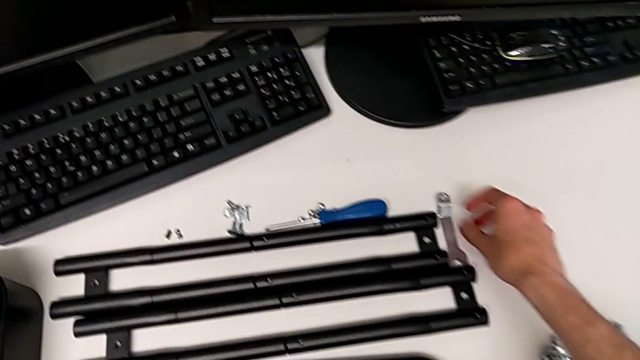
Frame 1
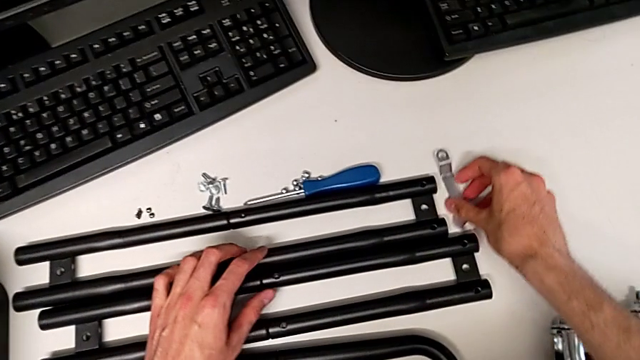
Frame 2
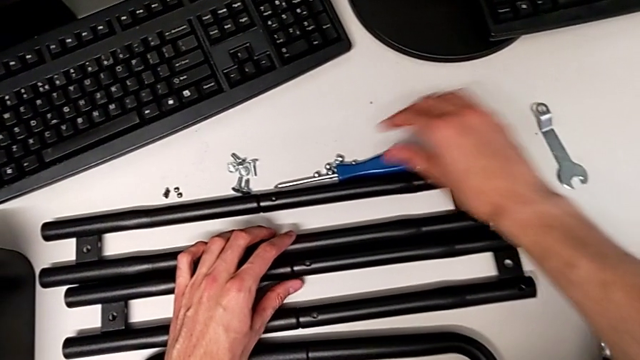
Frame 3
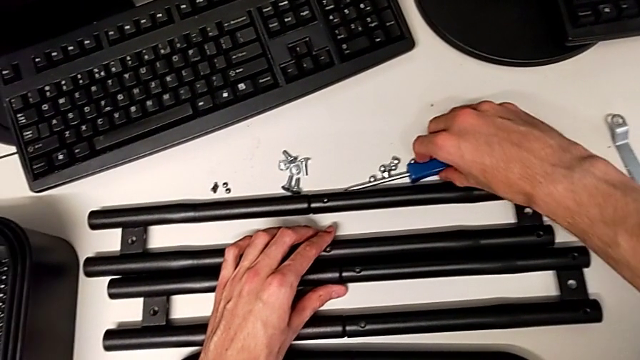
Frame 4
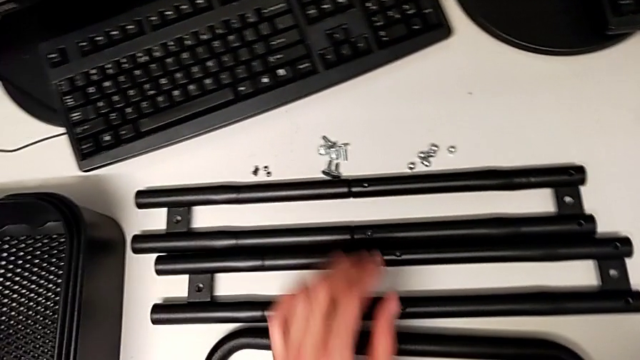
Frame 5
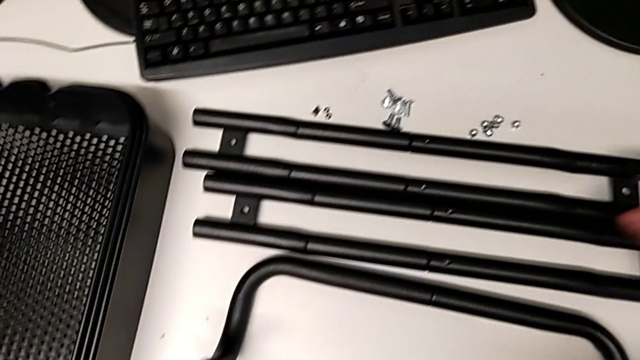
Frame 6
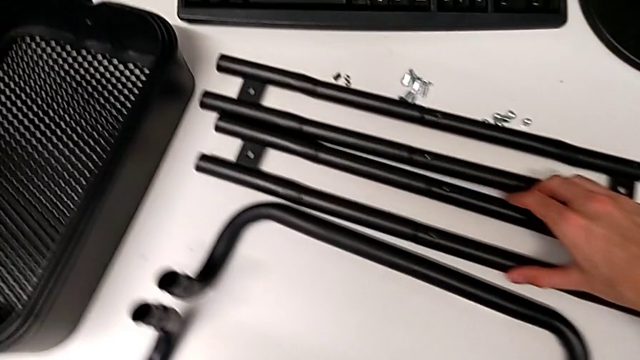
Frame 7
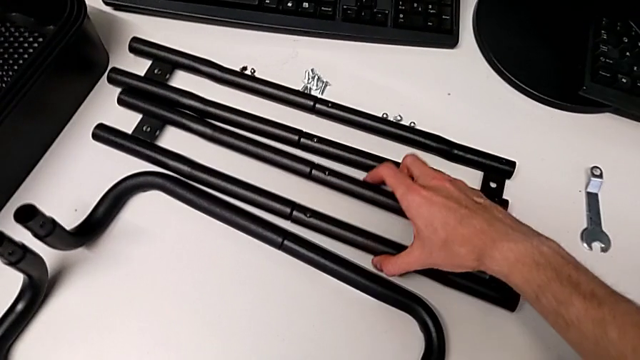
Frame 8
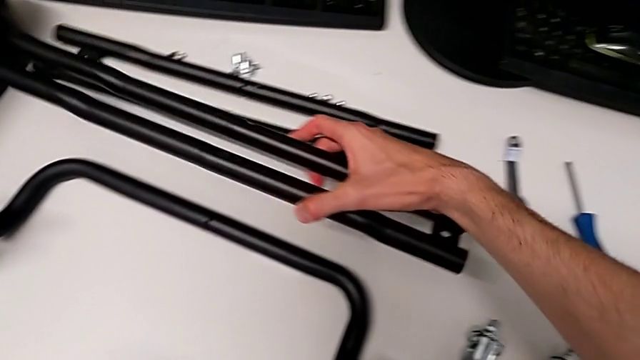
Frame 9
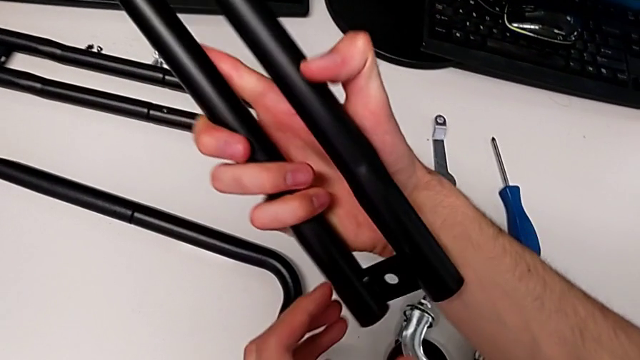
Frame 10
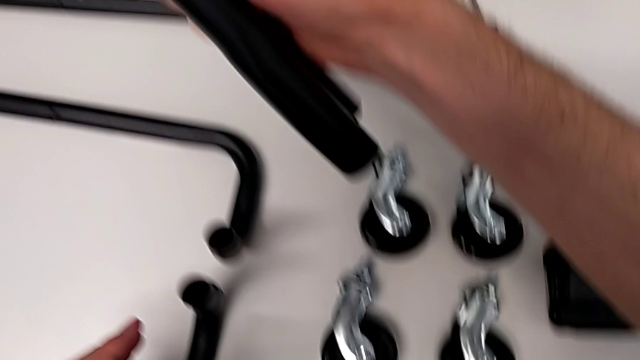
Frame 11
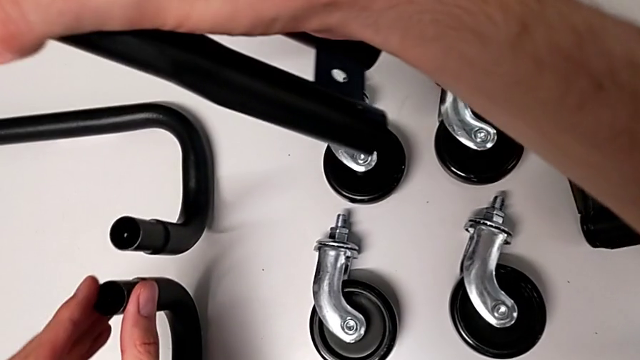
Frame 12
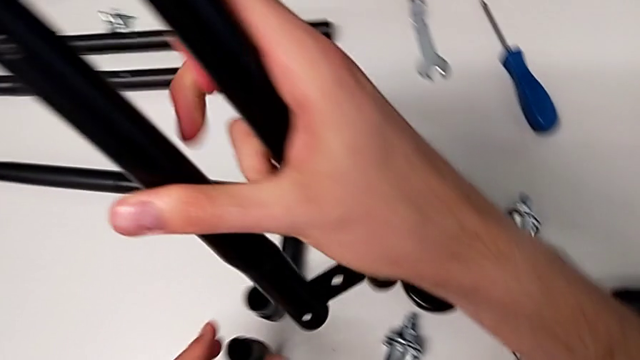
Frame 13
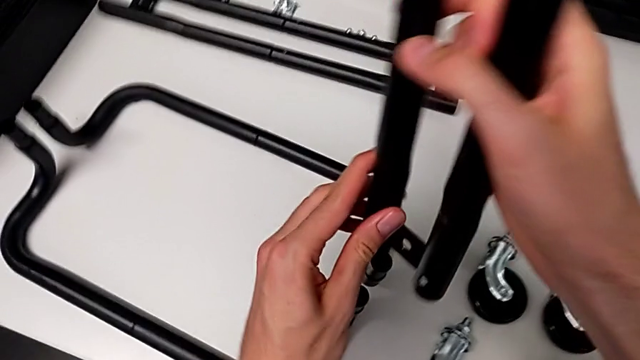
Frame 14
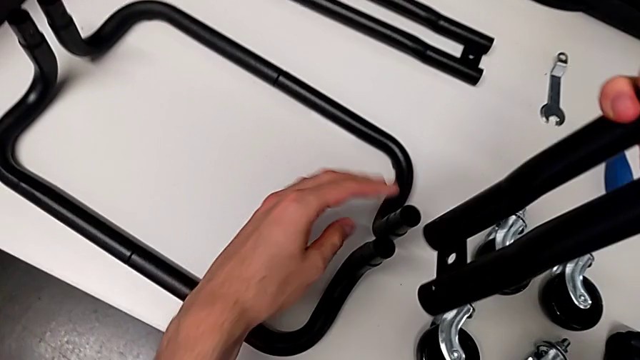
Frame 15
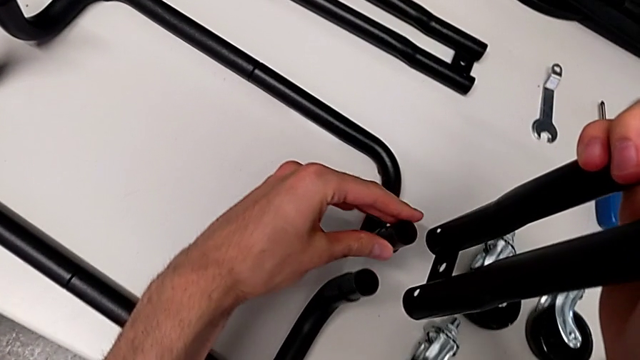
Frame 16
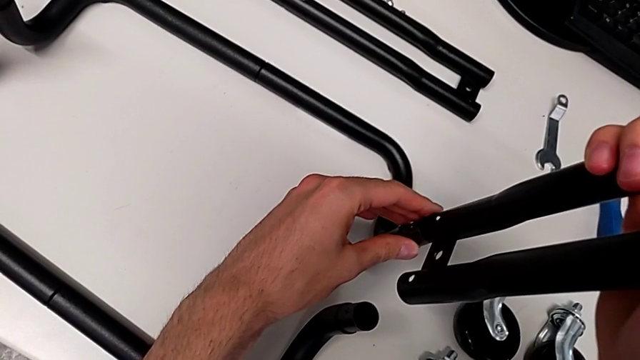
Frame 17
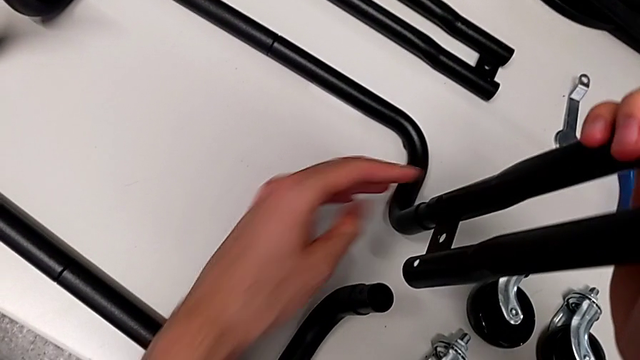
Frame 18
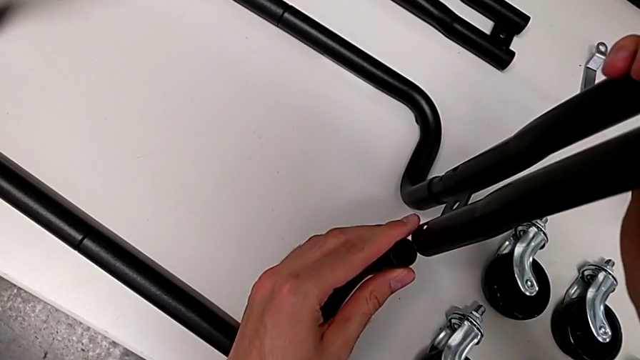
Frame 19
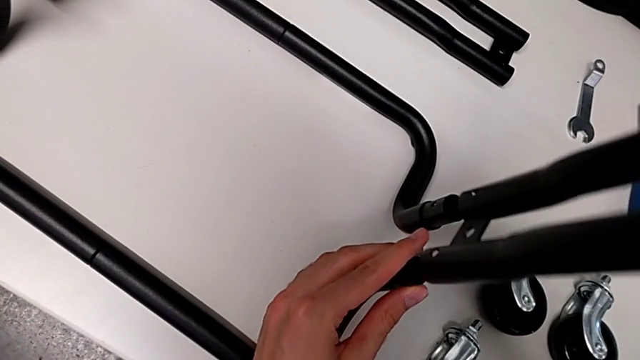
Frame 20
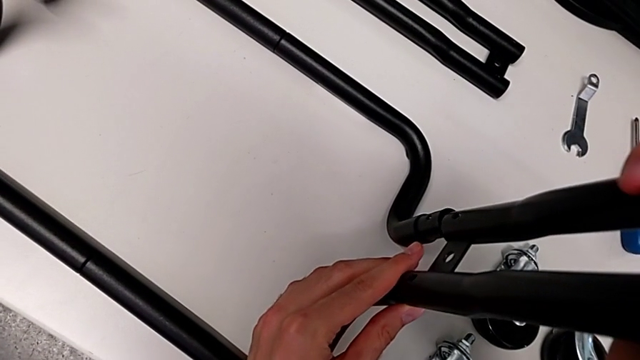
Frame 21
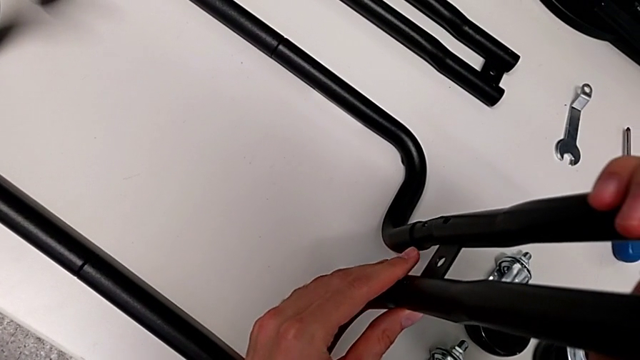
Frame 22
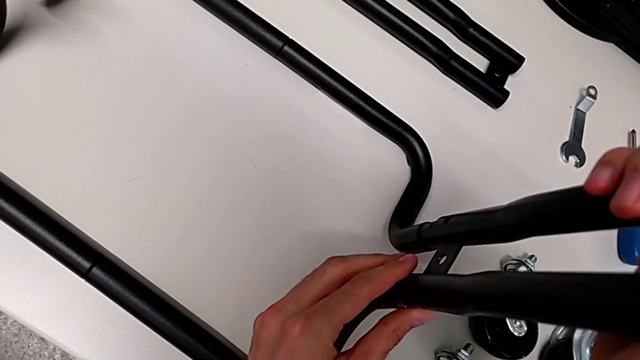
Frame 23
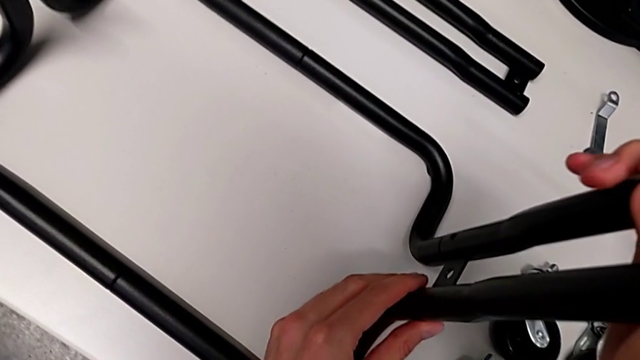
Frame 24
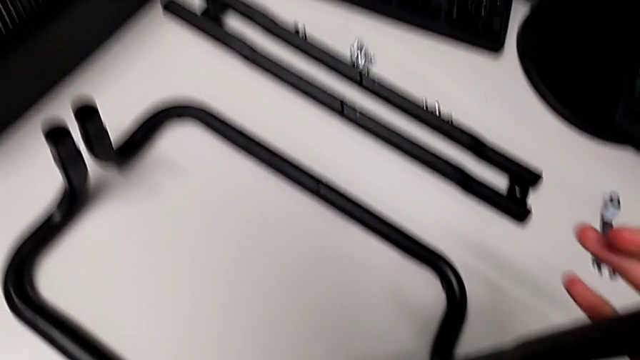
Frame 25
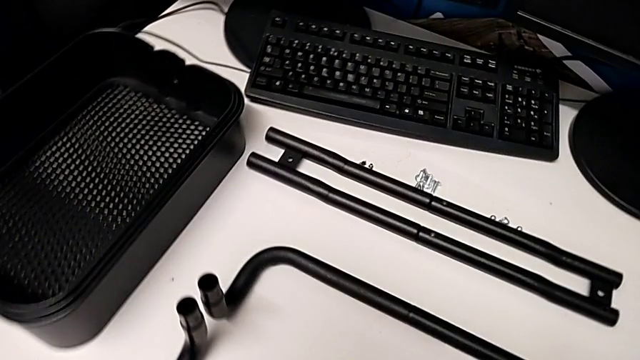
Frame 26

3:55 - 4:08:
The camera wearer is assembling the side bars. They assemble the leg.

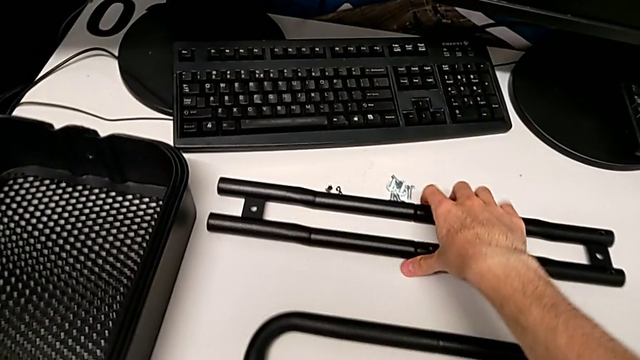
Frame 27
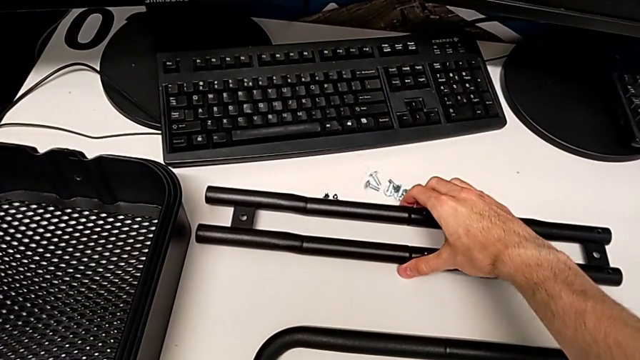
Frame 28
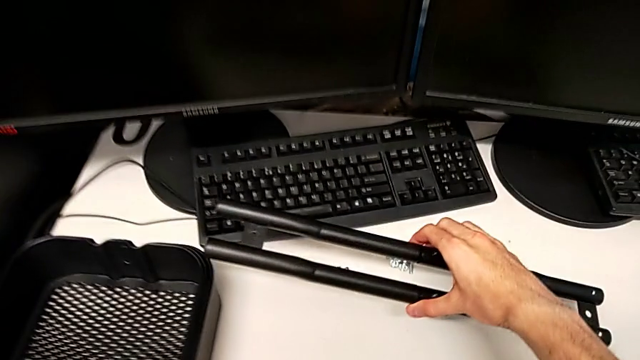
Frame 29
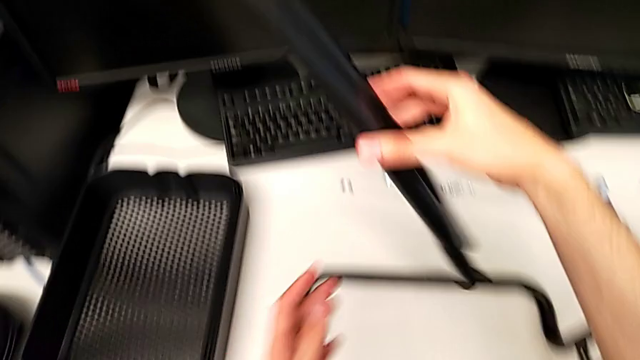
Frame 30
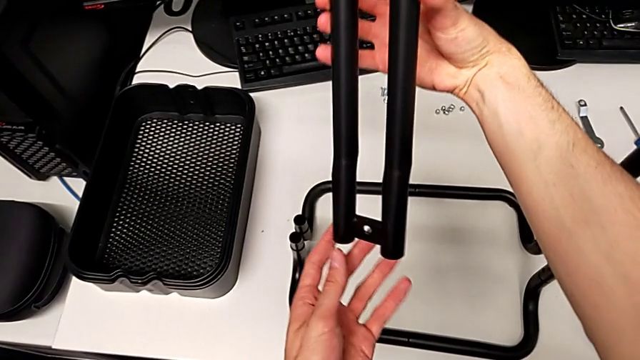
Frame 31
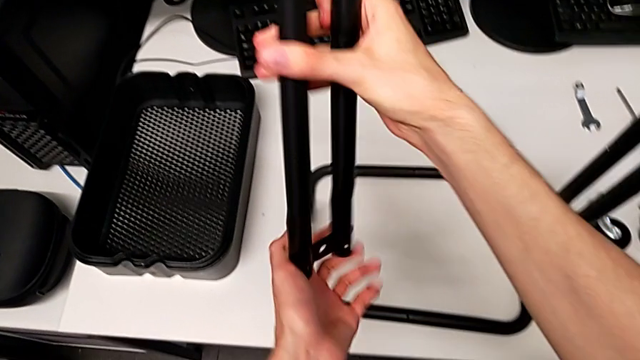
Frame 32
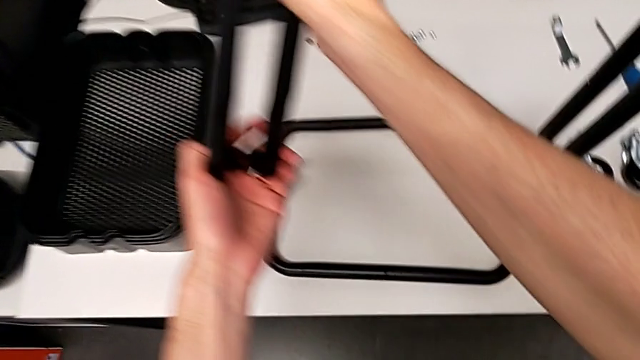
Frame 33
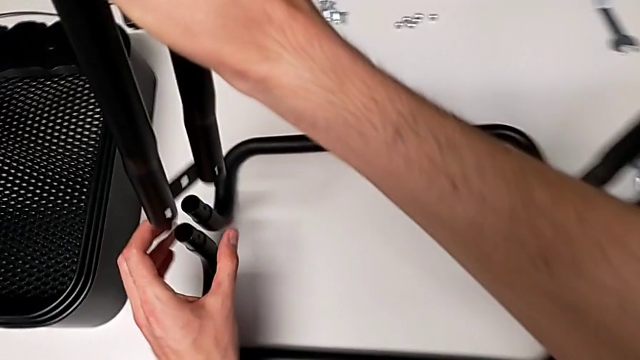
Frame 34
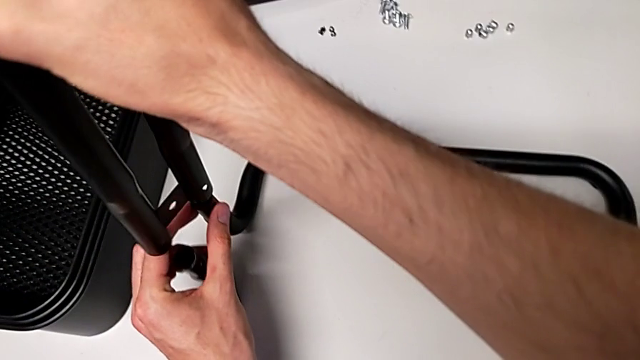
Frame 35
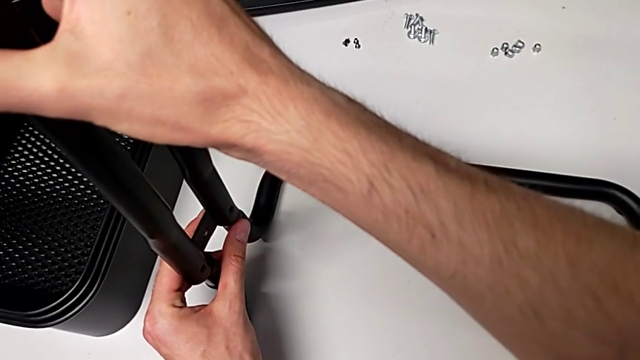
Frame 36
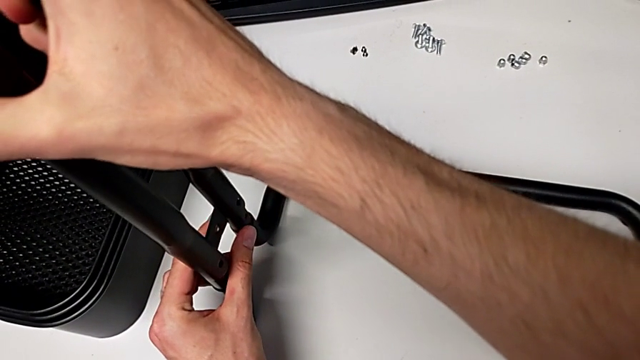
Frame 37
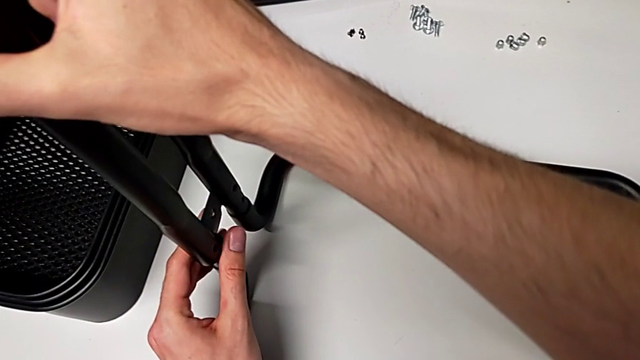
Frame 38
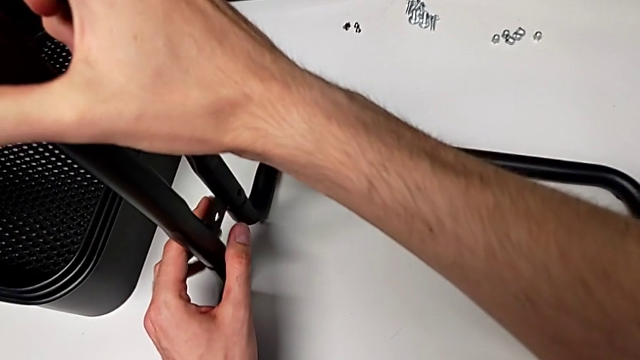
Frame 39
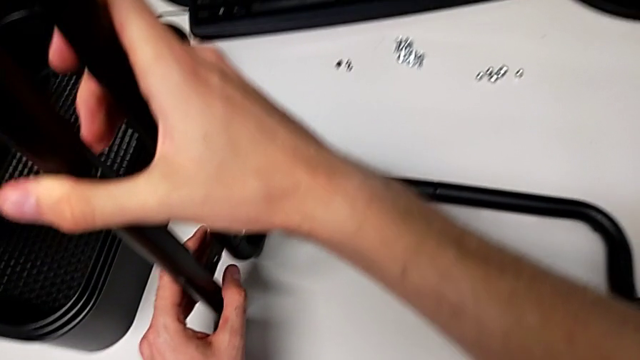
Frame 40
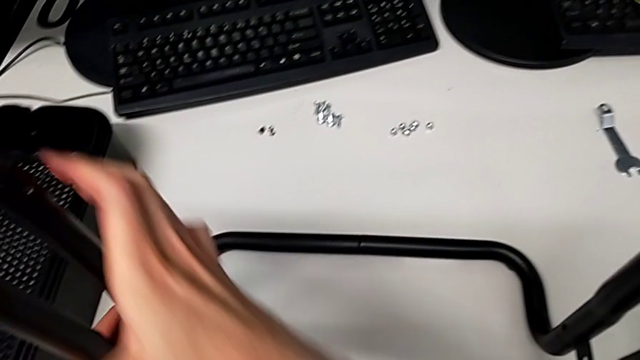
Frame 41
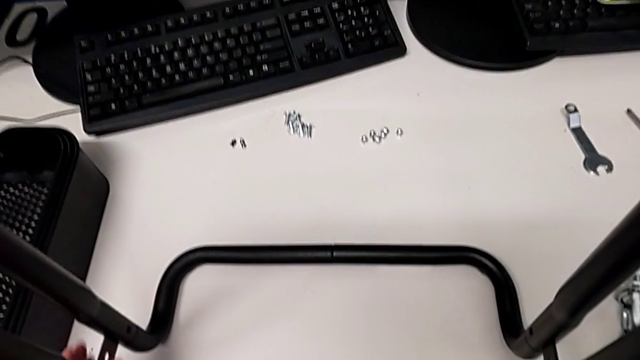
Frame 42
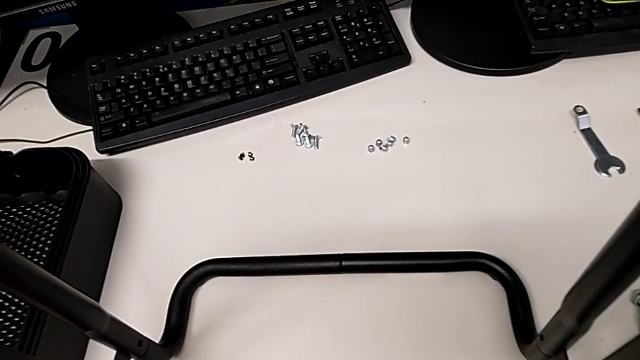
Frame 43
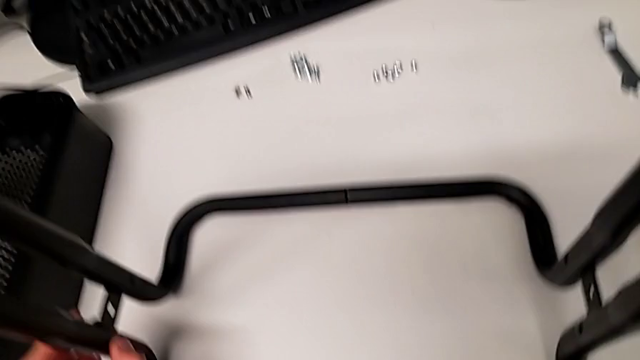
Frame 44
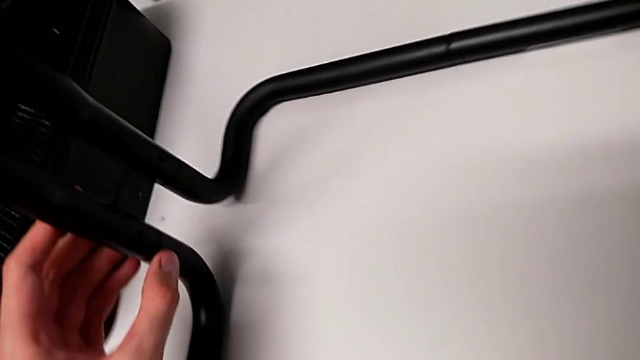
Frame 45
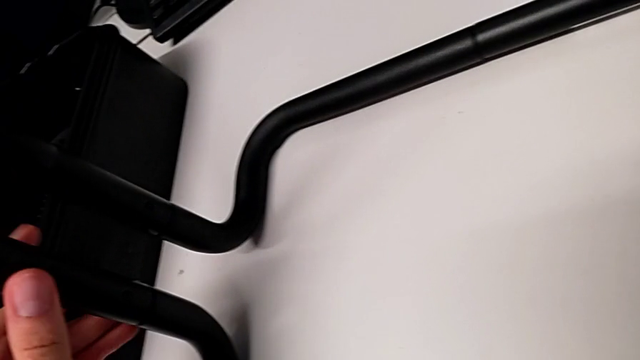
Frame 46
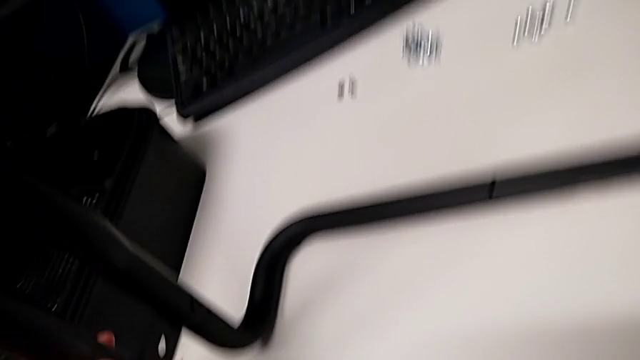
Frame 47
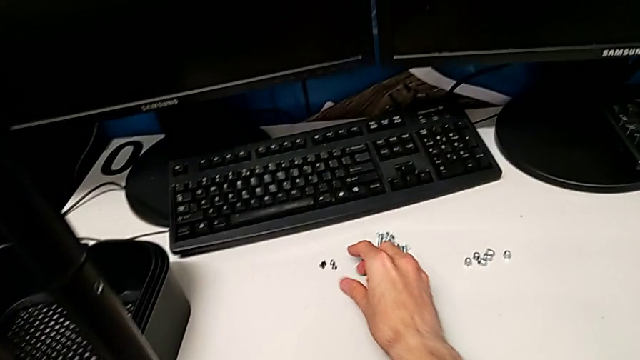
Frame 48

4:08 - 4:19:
The camera wearer is assembling the side bars. They assemble the second leg.
